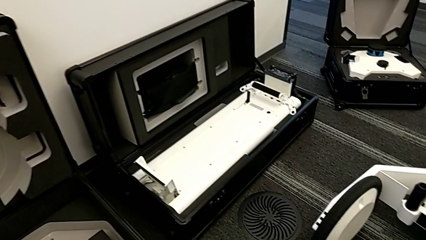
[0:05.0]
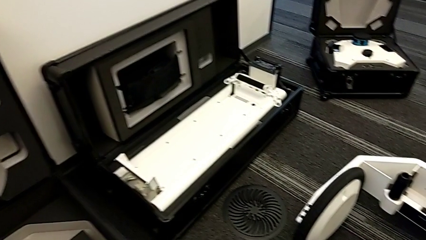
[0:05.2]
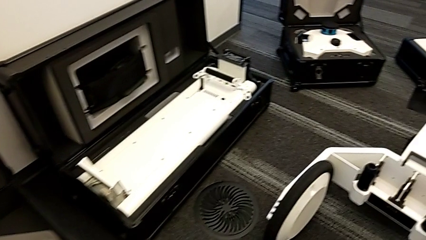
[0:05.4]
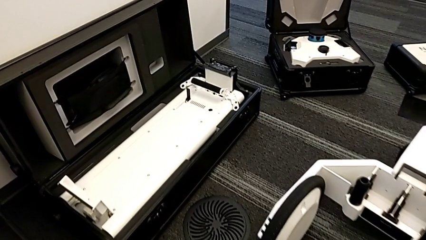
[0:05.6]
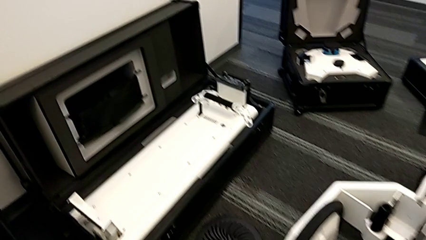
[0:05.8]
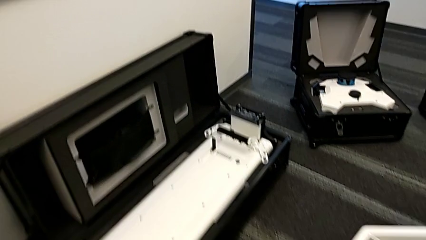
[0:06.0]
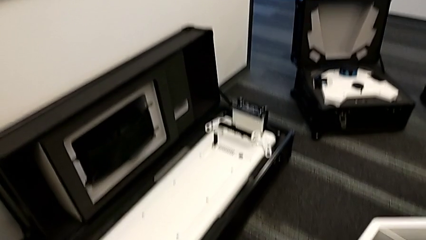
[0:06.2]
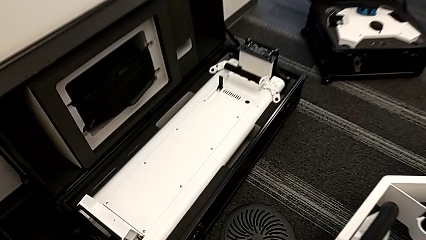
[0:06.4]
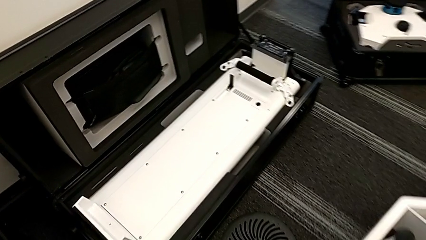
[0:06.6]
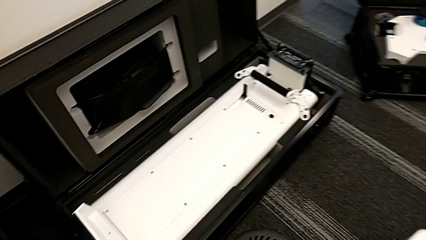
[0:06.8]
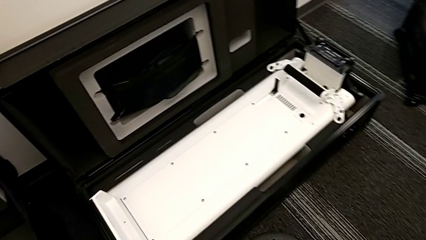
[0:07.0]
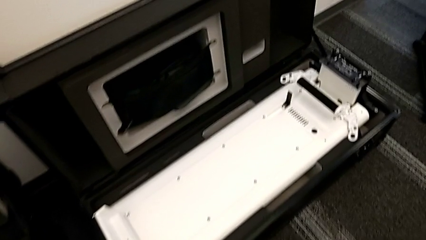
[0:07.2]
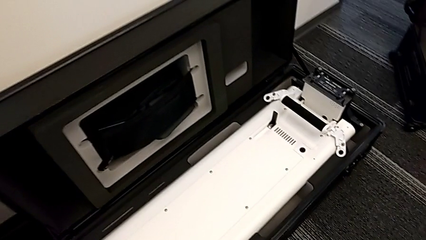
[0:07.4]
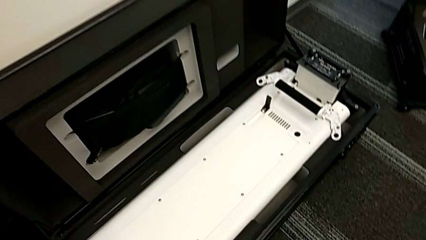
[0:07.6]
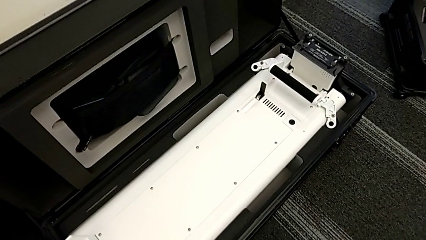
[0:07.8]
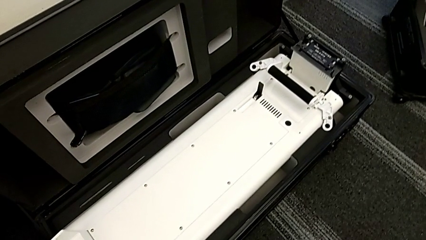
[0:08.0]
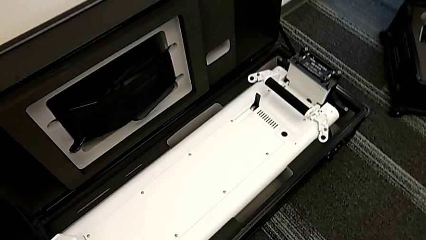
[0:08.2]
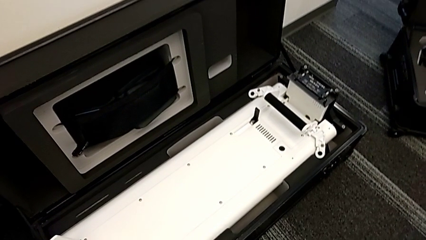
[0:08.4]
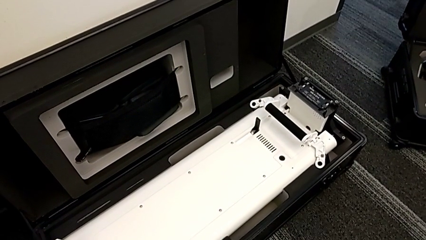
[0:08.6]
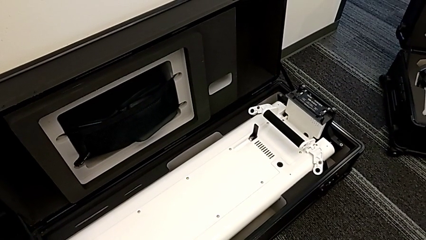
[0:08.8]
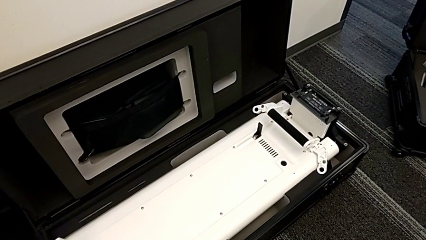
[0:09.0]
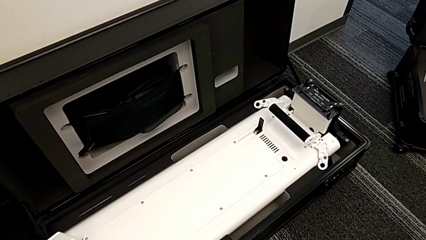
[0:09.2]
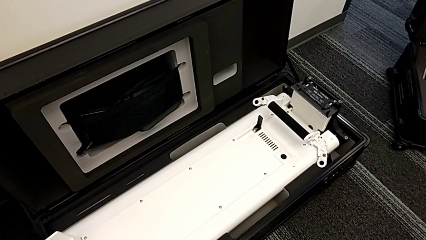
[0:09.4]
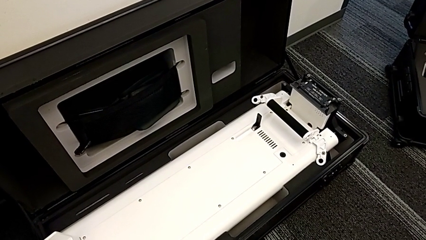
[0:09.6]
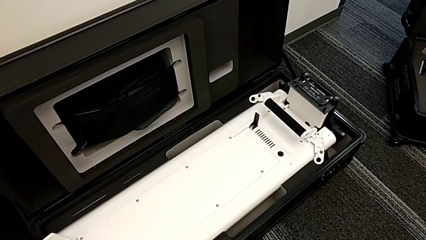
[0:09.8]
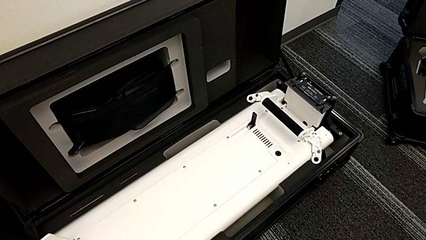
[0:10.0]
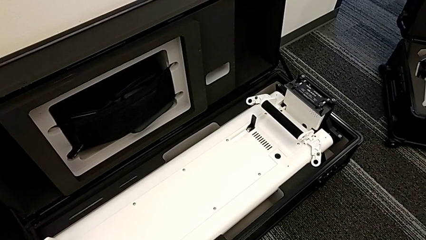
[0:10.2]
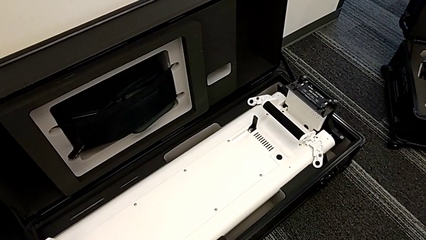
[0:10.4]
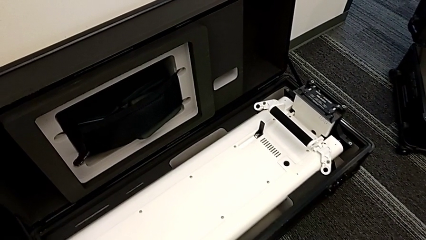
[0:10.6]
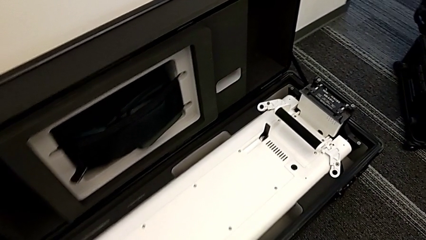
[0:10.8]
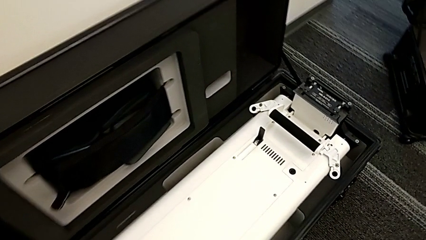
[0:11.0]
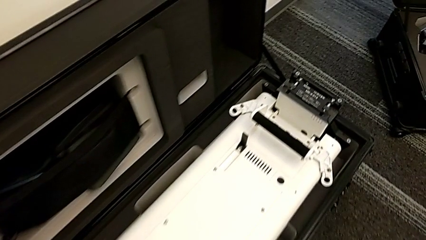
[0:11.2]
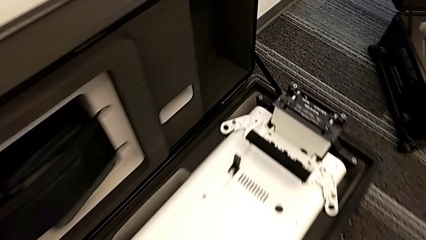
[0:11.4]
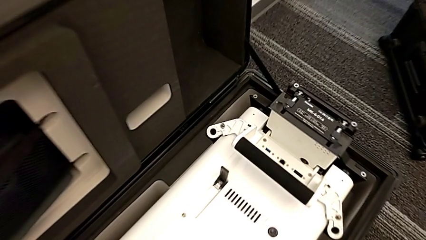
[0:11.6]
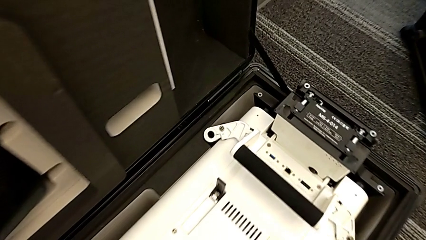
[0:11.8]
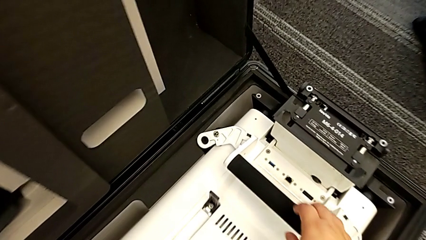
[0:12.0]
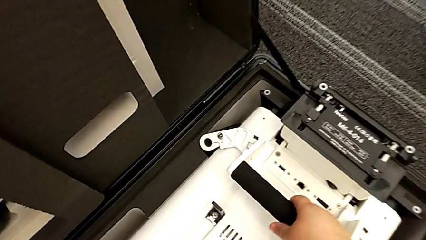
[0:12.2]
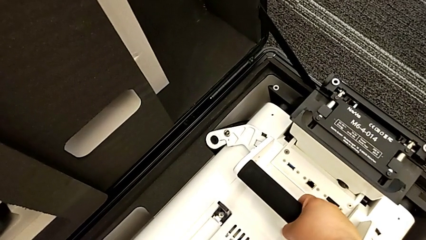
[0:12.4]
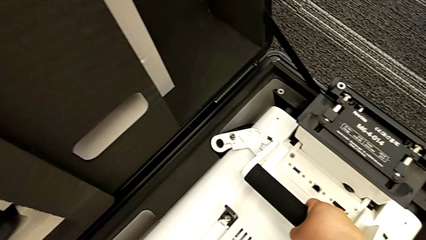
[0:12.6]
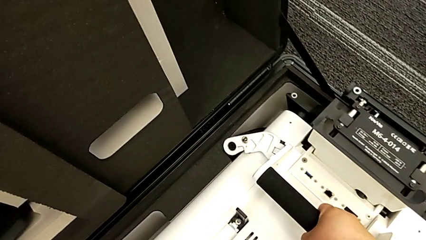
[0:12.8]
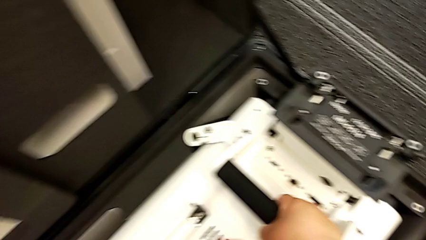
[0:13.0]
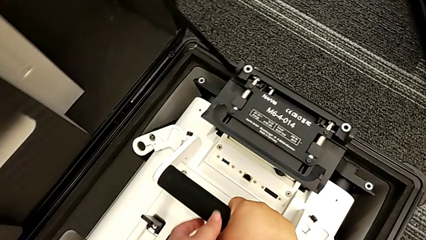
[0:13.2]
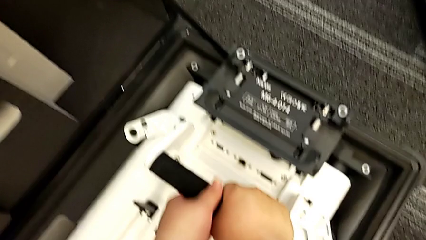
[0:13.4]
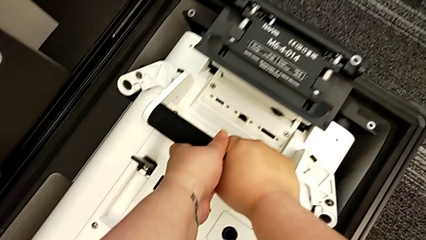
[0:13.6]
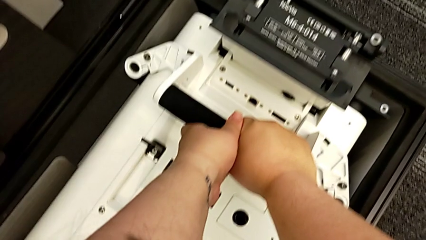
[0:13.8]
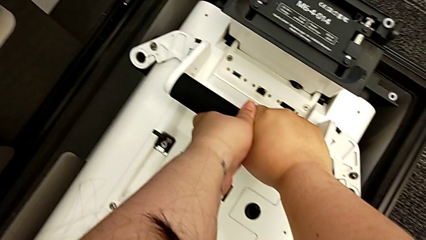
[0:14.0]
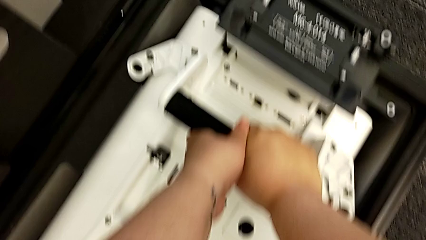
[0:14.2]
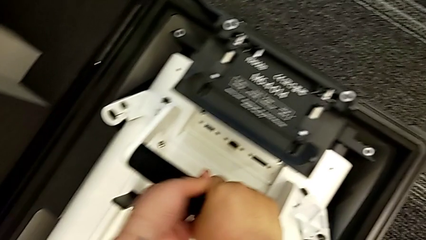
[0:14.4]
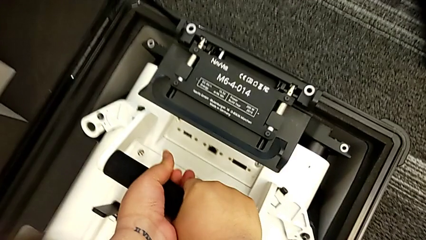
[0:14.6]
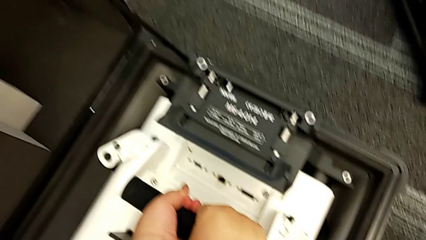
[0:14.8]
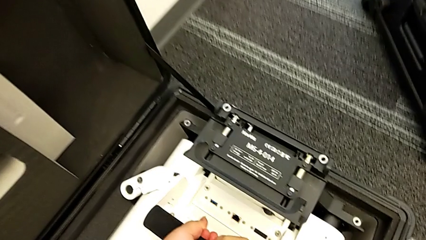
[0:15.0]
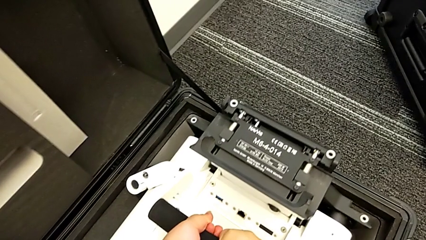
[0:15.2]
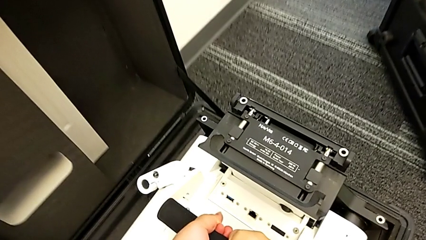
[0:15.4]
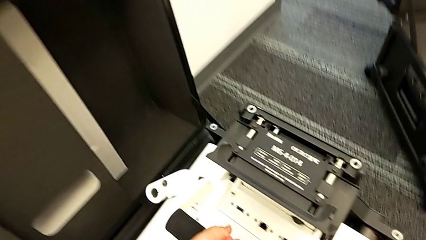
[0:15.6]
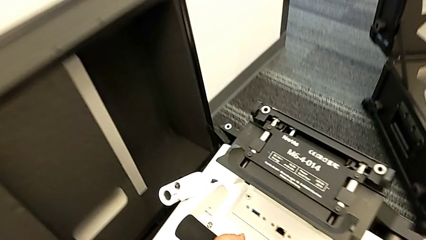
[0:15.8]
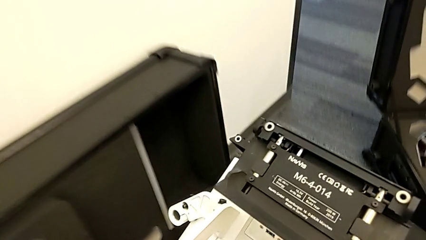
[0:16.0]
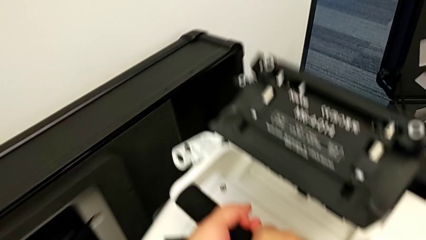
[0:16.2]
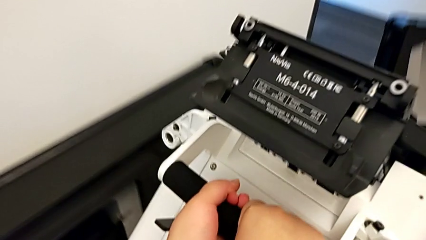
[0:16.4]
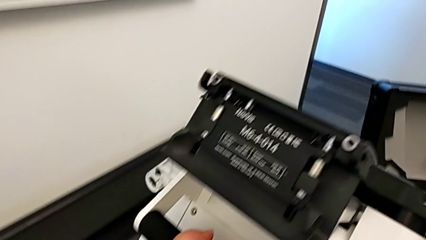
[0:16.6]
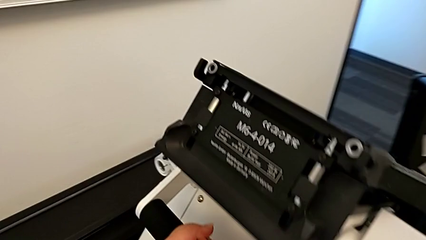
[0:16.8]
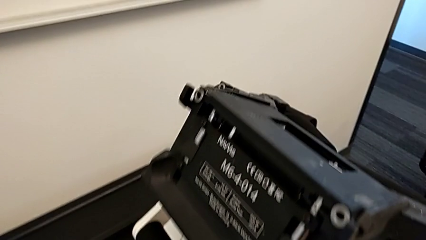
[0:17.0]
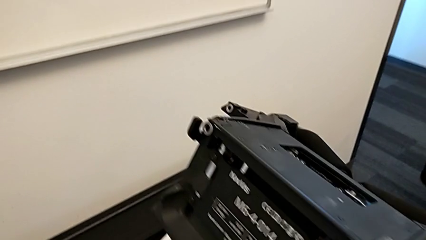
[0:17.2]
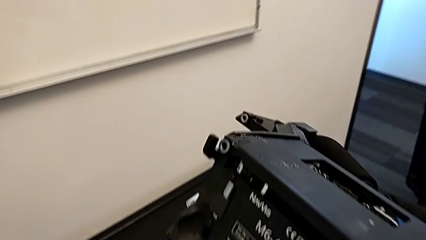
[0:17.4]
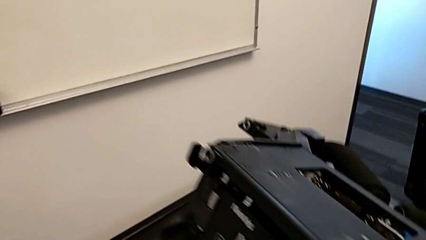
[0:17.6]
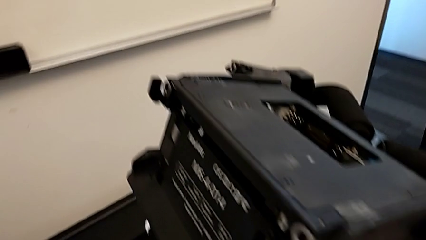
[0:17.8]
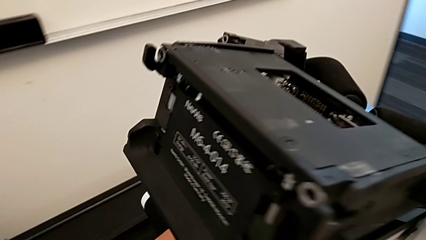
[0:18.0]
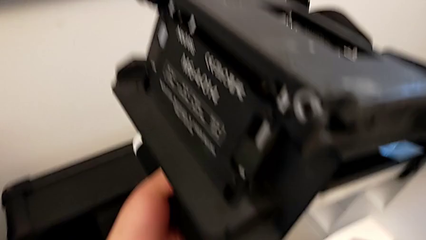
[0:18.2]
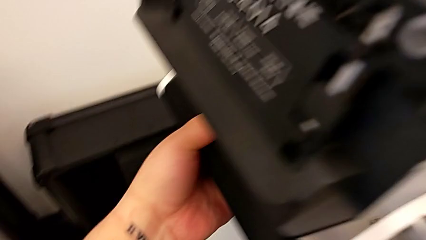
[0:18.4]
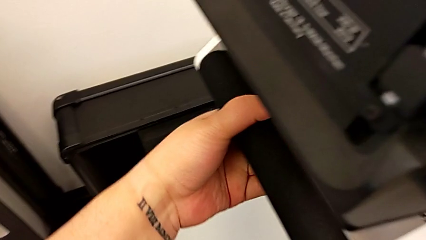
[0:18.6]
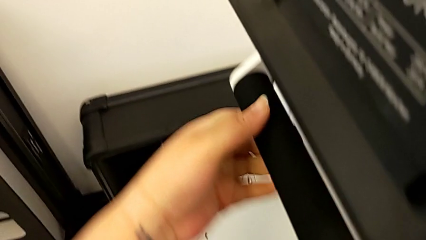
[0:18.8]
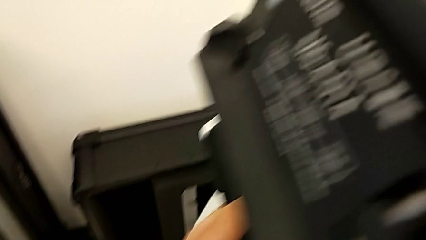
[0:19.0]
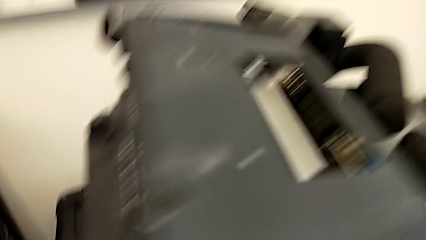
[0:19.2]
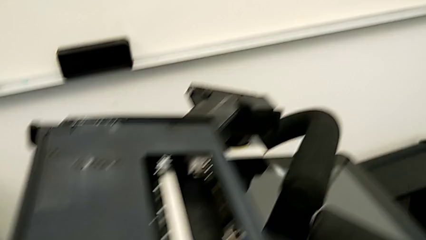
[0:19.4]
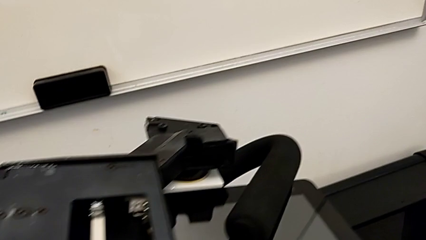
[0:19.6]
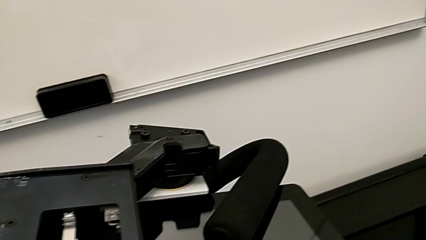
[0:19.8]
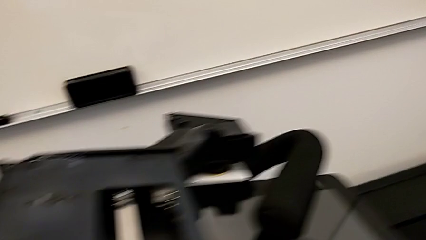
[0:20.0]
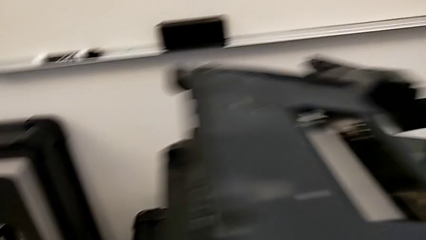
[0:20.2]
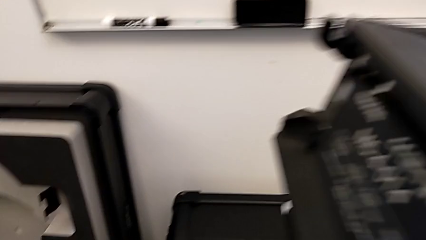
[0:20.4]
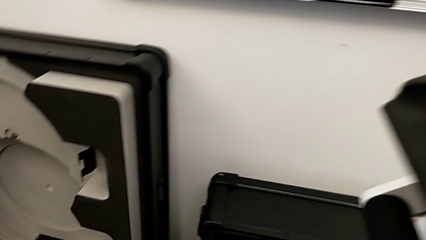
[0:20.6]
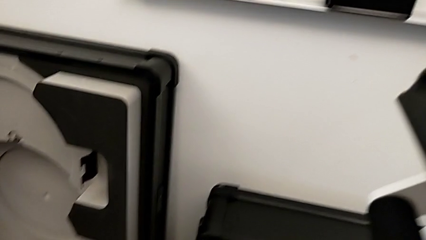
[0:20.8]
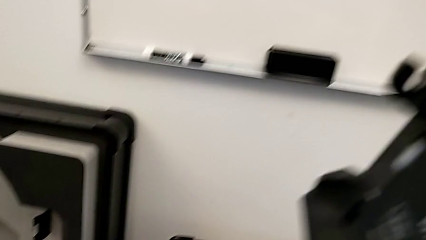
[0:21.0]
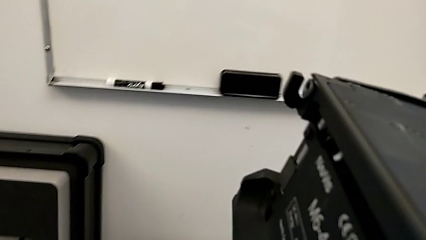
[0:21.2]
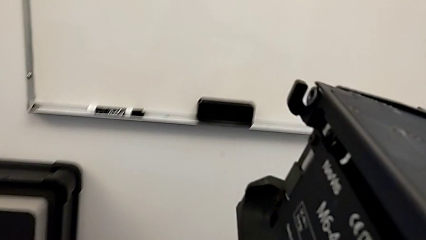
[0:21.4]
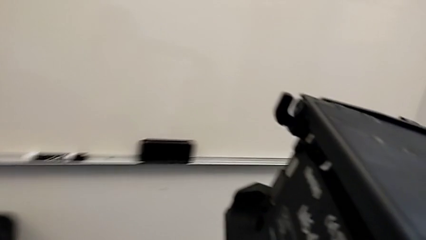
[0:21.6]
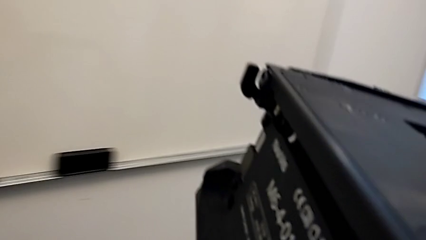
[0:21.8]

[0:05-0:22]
The camera wearer is assembling the base of the wheel unit of the navvi. They grab the M6 body and lift it.
